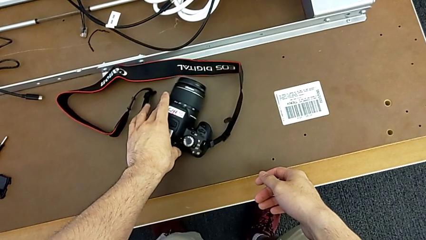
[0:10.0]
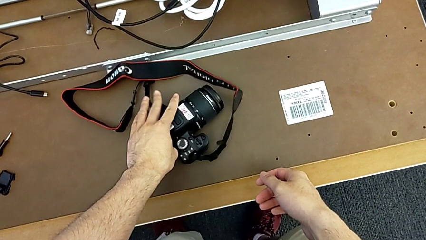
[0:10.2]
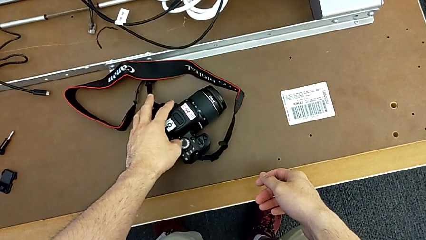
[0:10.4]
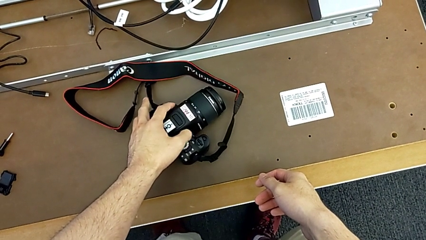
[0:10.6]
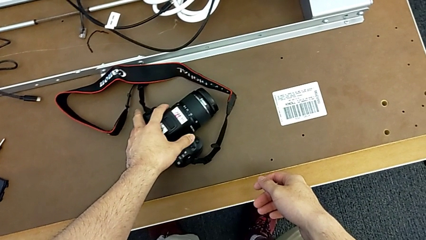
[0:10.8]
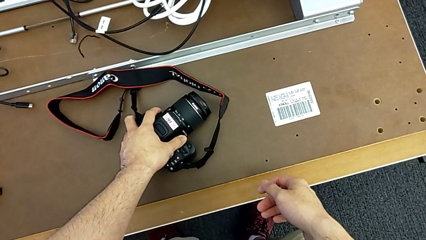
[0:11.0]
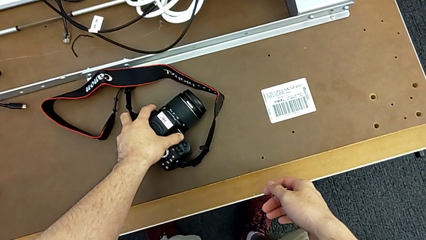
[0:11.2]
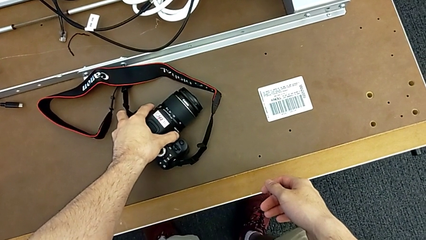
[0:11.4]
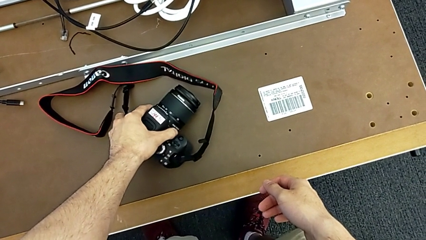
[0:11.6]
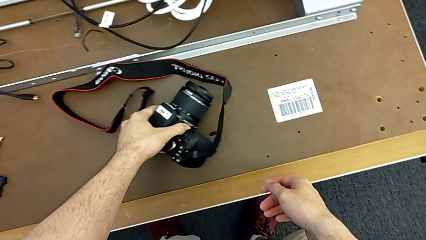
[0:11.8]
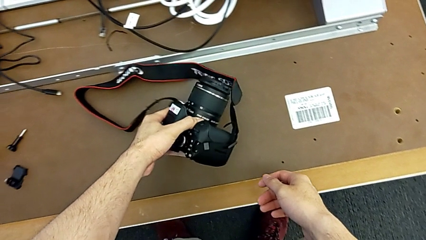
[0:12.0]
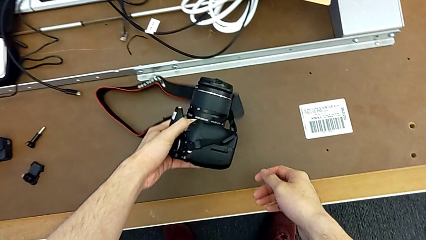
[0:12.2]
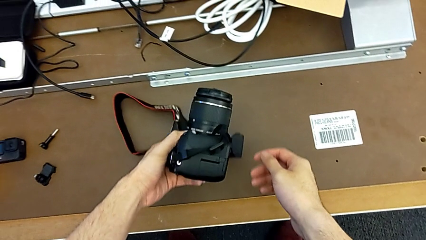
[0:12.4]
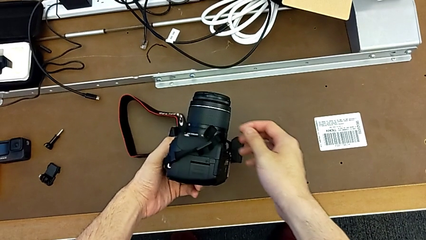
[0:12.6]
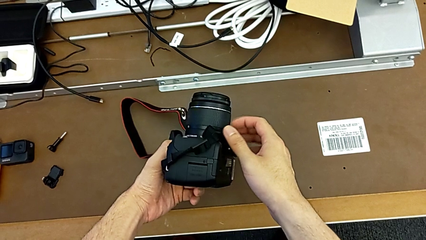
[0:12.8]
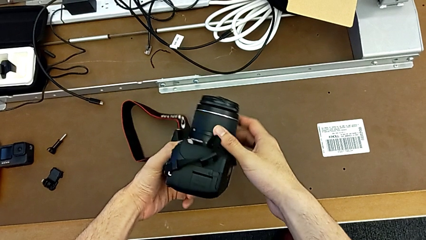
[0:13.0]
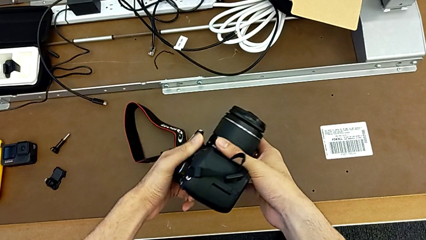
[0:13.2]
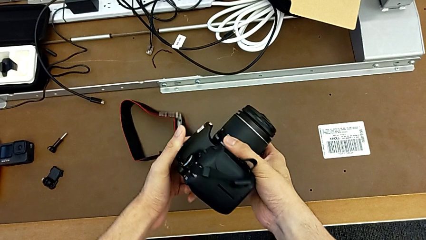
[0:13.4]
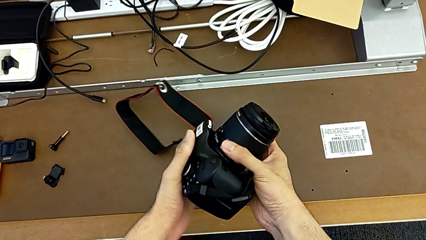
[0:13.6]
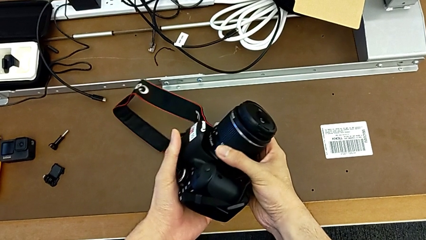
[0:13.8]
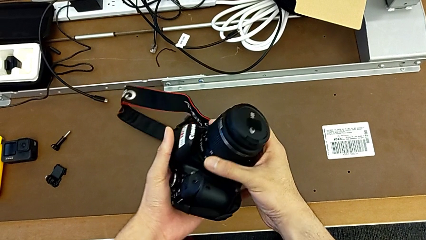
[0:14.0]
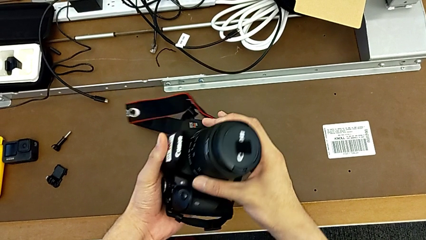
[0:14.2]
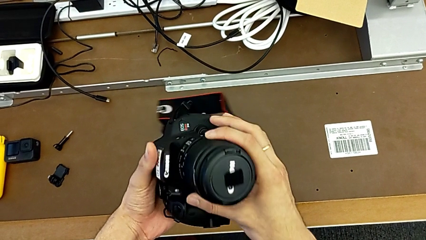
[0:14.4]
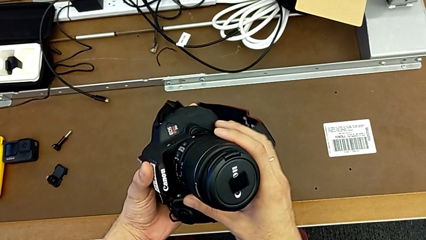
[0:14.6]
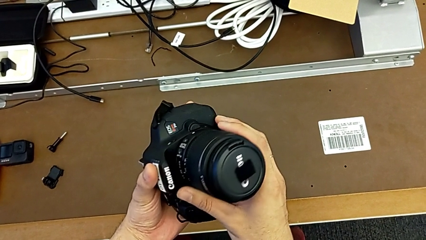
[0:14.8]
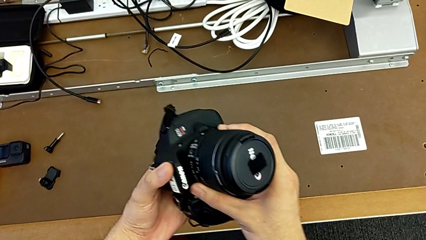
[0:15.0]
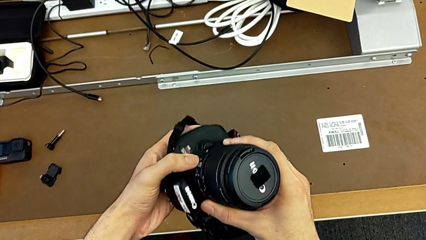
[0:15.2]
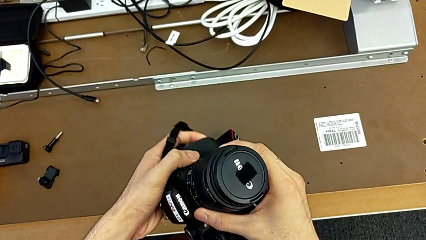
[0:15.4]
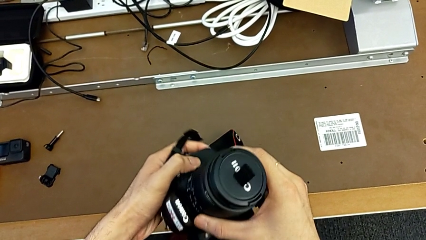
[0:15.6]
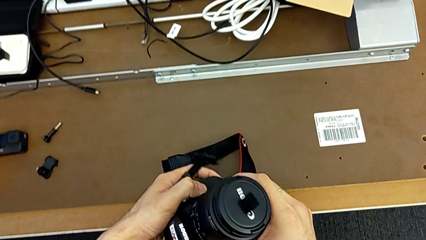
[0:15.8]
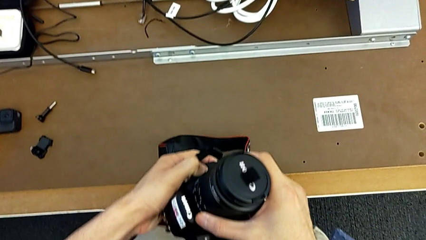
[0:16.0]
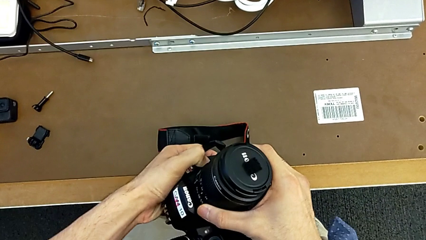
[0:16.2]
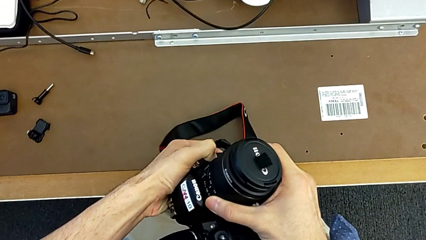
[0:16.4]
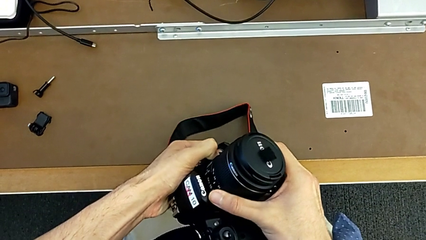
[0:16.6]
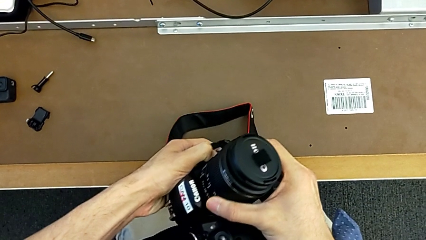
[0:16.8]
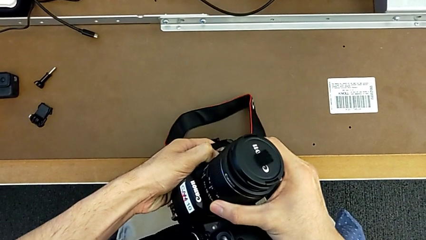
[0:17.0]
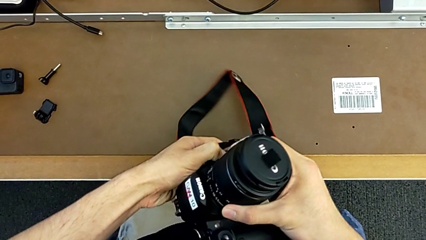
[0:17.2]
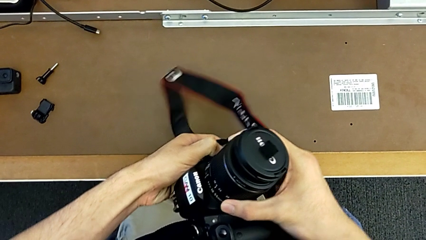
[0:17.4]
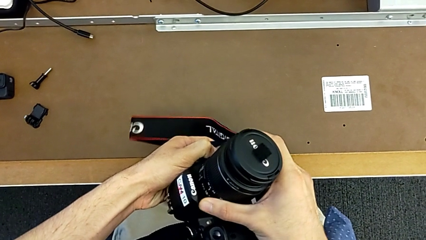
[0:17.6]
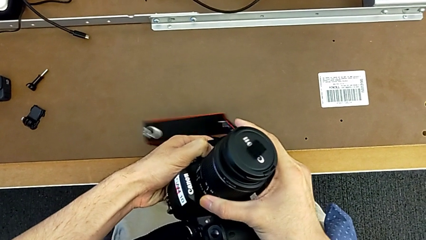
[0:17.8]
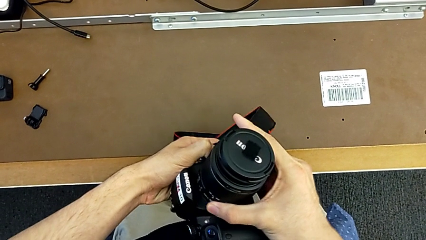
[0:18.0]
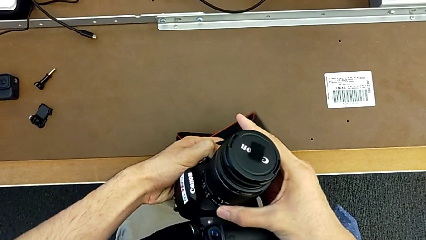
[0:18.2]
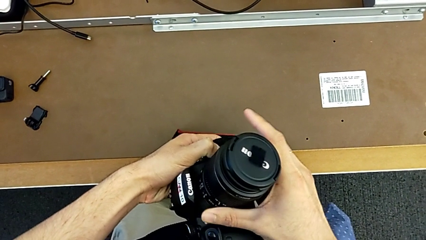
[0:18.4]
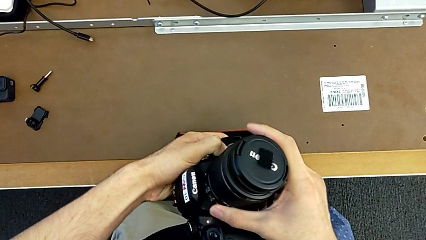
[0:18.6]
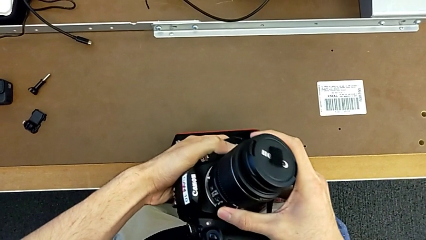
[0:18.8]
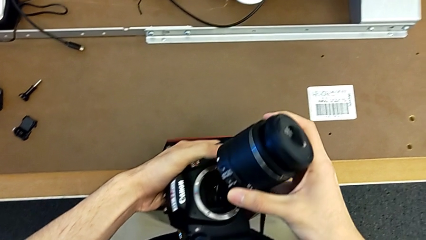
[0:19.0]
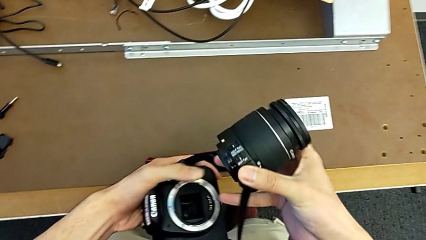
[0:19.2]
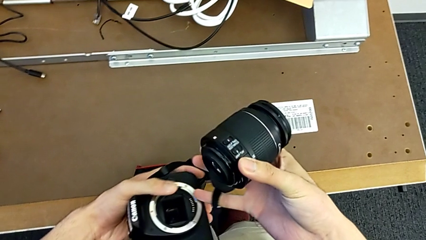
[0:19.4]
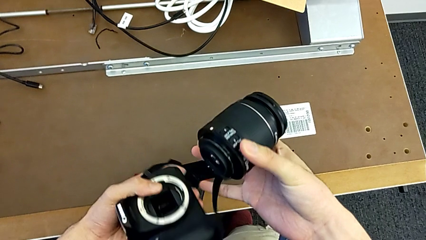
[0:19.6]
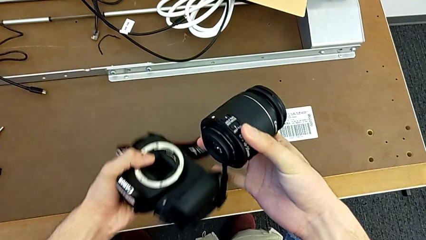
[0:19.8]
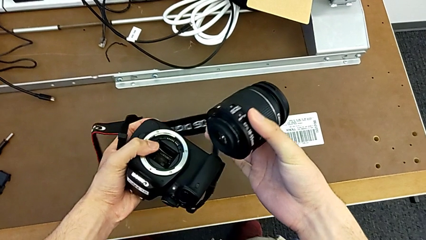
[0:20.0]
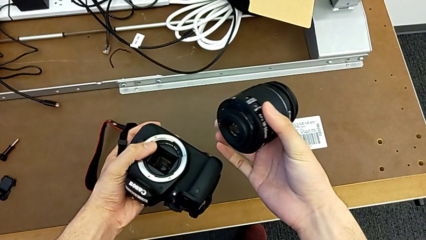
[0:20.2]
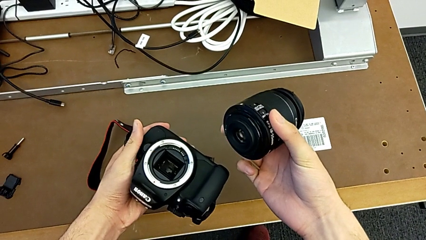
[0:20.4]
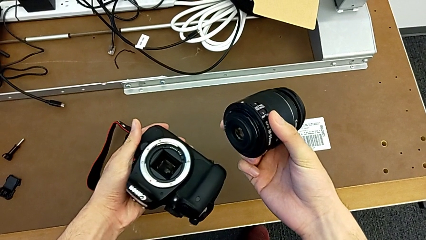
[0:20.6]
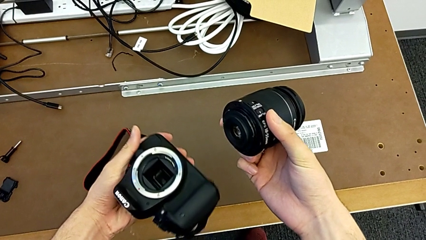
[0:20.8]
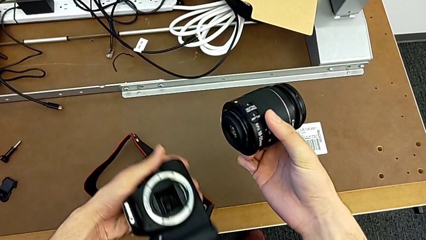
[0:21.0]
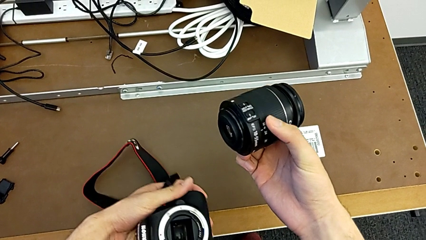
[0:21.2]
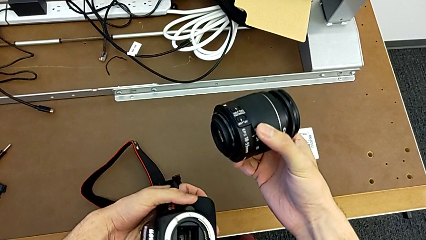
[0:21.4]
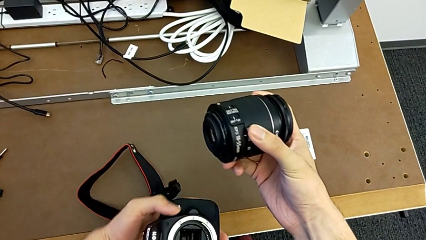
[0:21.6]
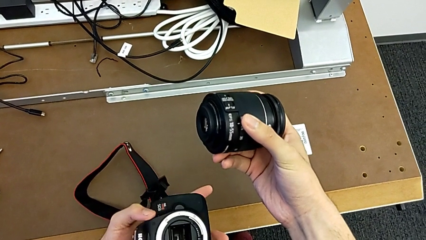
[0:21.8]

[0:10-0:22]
The camera wearer detaches the lens of the DSLR. They flip the DSLR, grab it, inspect it, push the release button, rotate the lens, withdraw it and hold it.

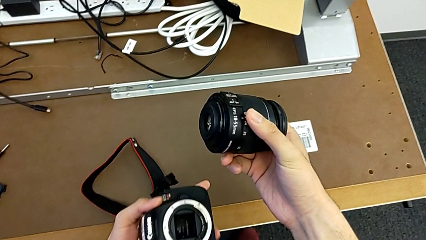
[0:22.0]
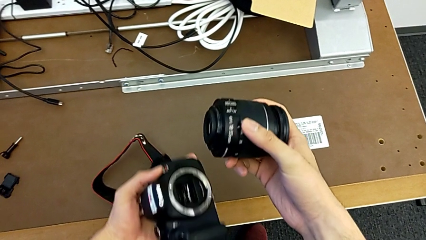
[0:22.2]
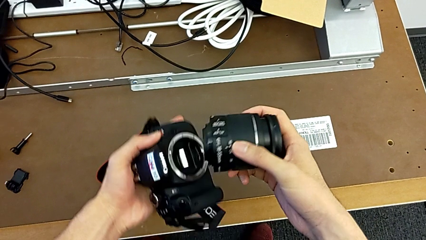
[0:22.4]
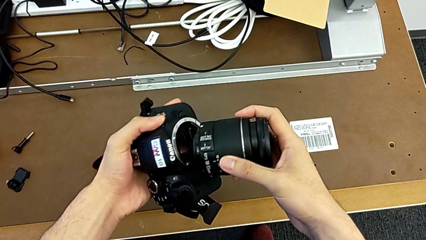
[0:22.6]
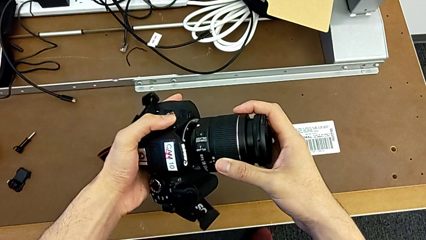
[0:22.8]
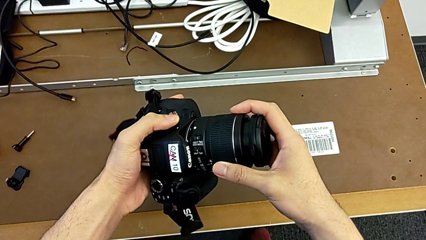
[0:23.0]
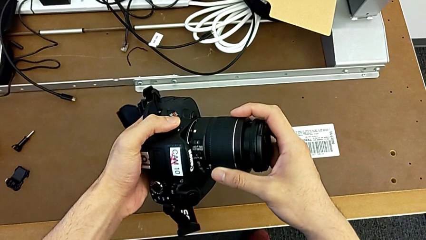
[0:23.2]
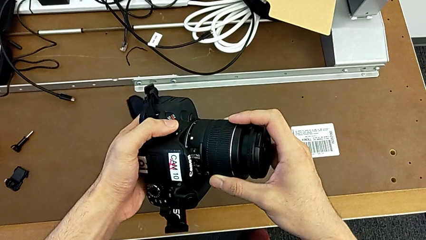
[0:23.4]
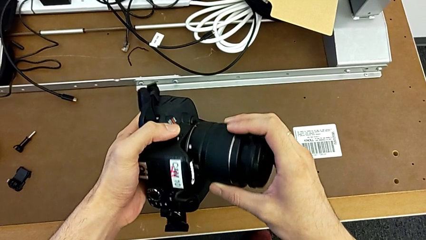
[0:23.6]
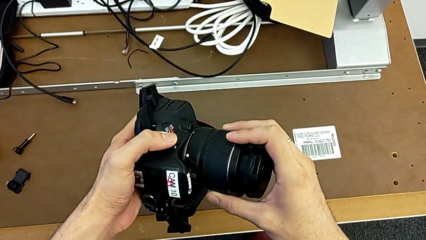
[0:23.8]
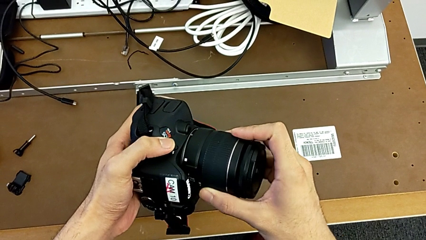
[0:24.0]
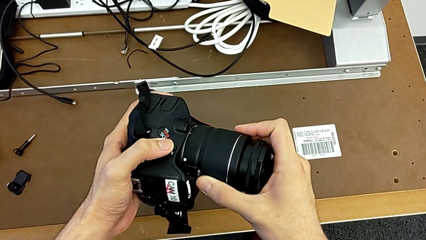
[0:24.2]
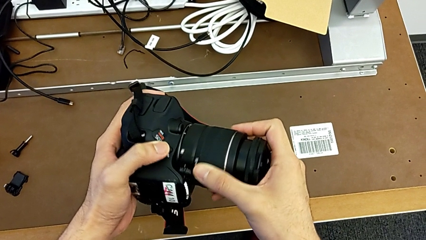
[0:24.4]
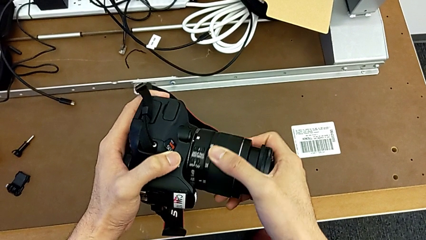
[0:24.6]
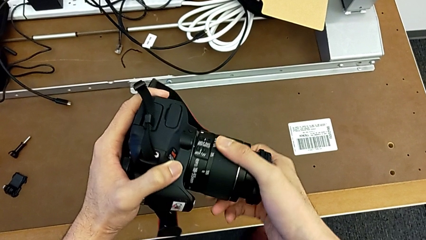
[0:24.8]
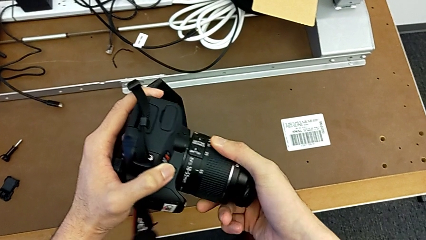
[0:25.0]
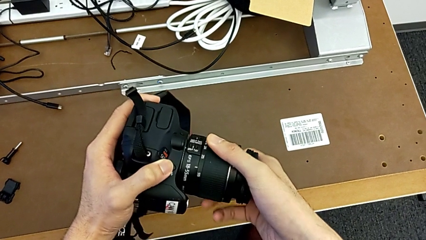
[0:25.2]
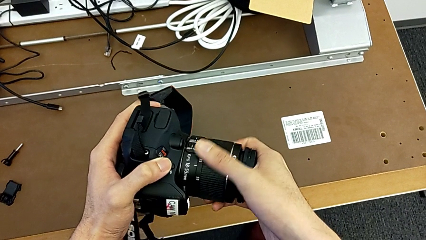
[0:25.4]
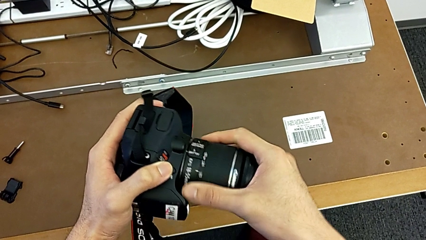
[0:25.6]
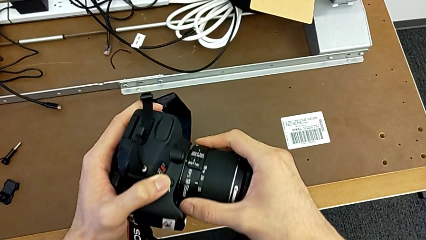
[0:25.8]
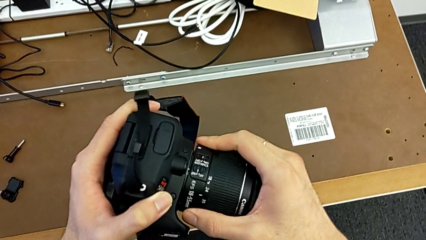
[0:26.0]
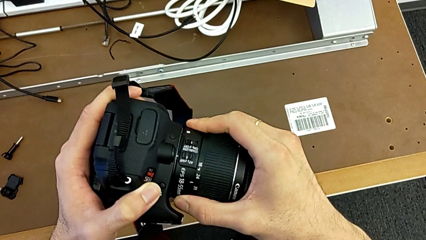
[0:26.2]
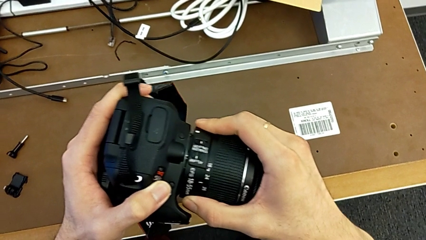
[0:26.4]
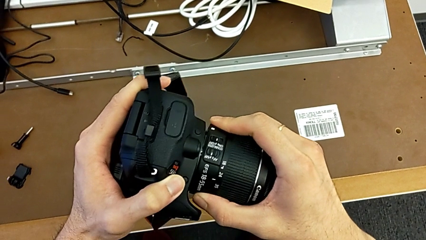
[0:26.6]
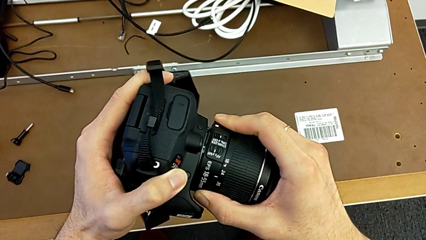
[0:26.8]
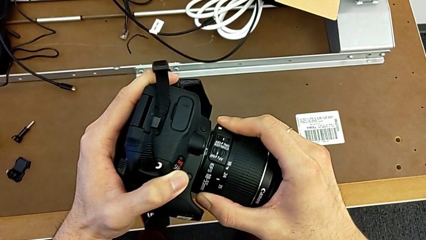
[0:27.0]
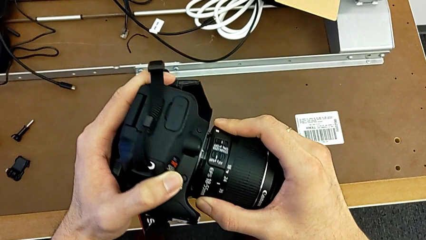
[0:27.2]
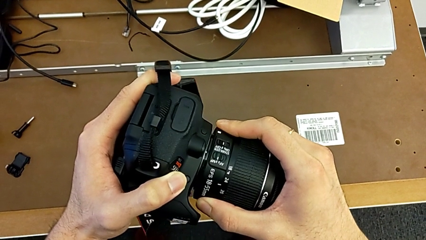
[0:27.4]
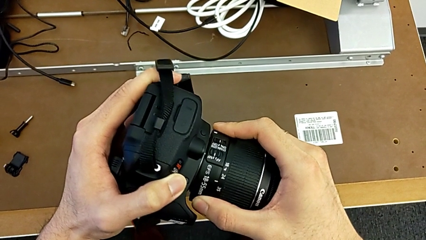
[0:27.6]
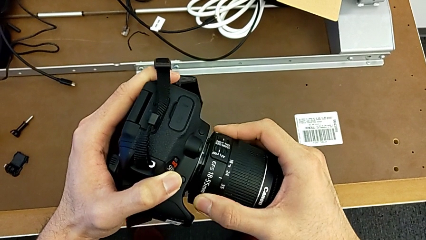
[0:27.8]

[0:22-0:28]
The camera wearer is attaching the lens. They insert the lens and rotate it.
